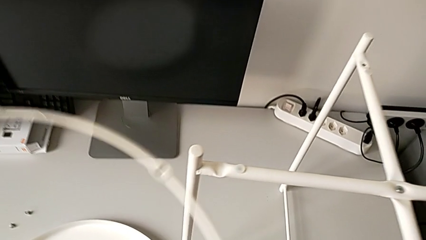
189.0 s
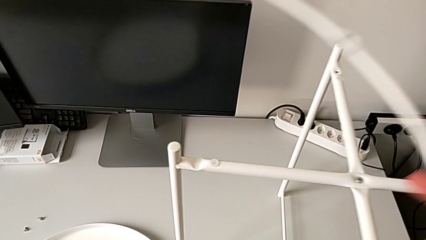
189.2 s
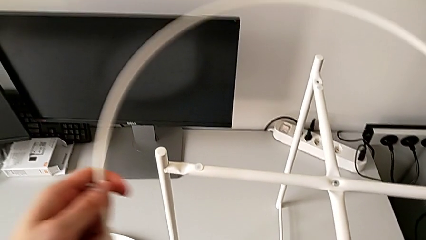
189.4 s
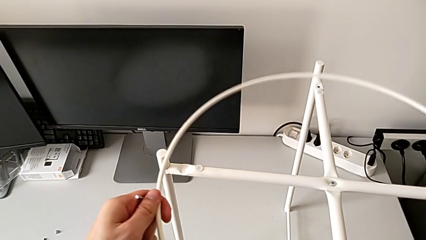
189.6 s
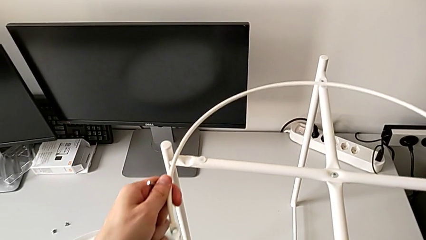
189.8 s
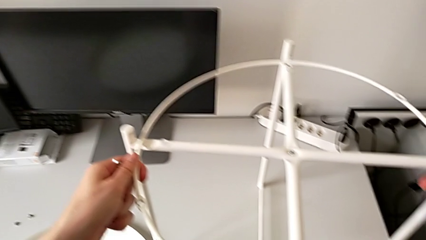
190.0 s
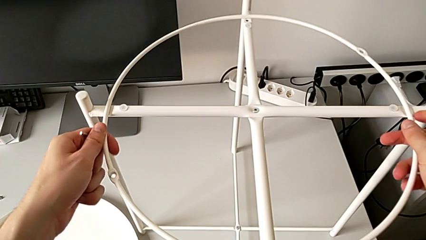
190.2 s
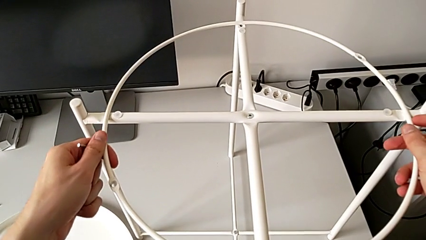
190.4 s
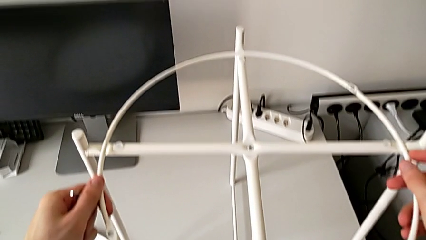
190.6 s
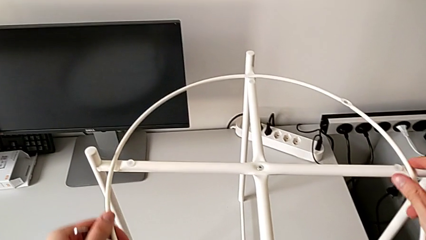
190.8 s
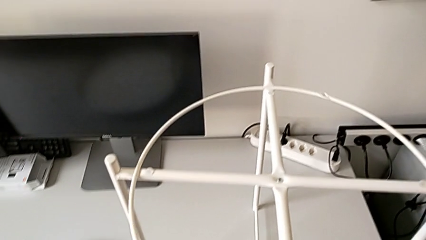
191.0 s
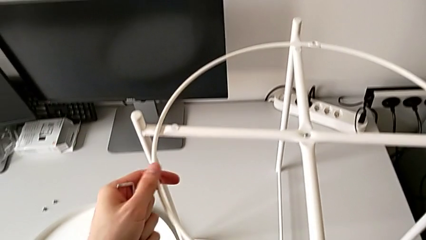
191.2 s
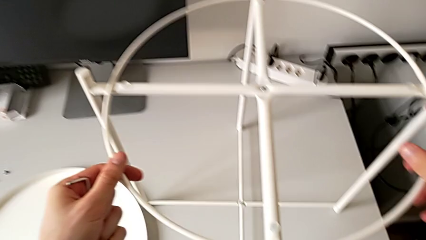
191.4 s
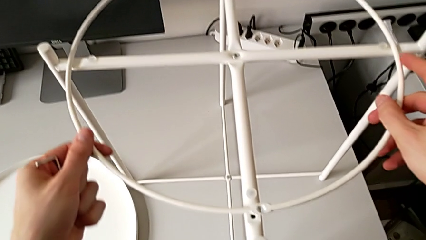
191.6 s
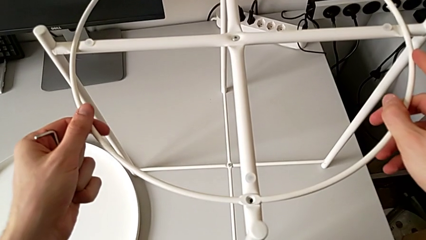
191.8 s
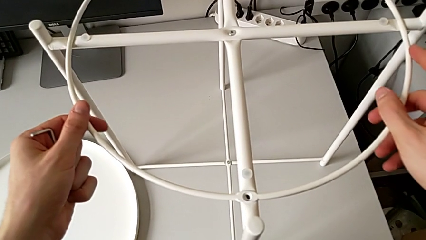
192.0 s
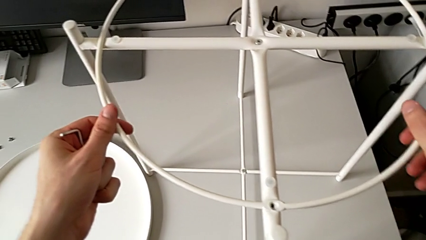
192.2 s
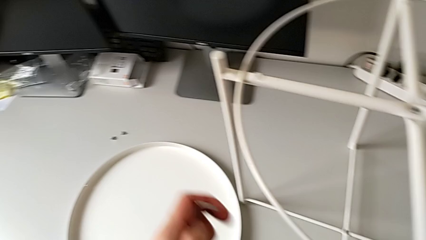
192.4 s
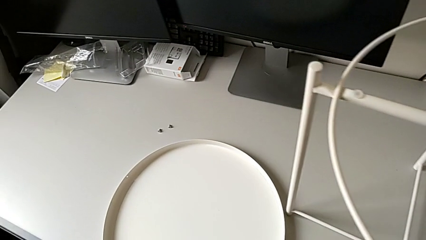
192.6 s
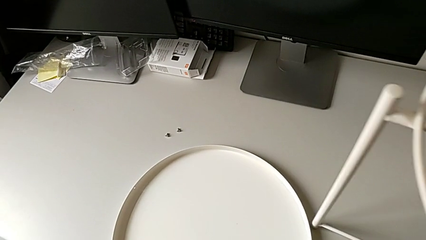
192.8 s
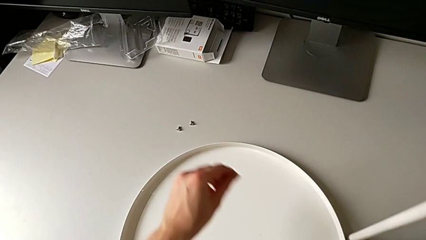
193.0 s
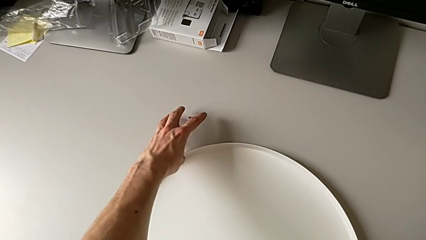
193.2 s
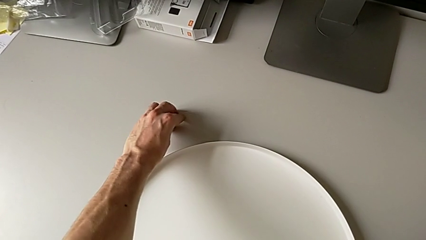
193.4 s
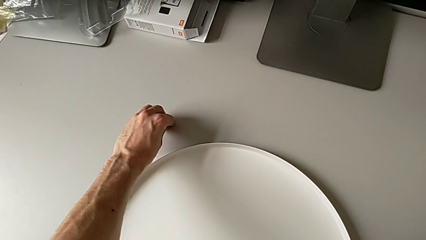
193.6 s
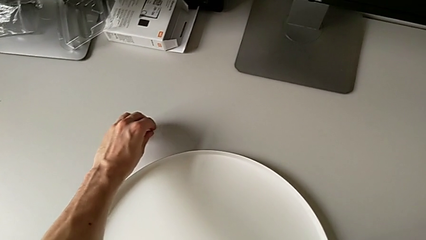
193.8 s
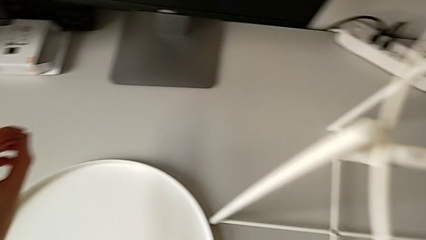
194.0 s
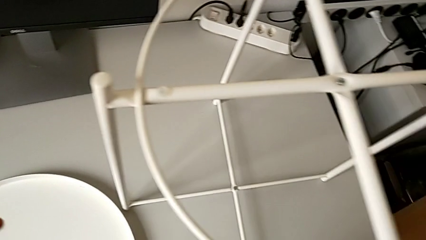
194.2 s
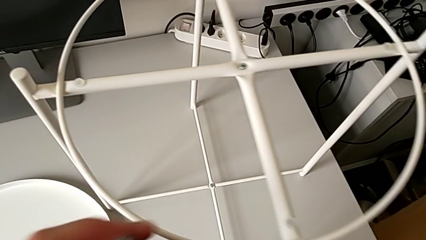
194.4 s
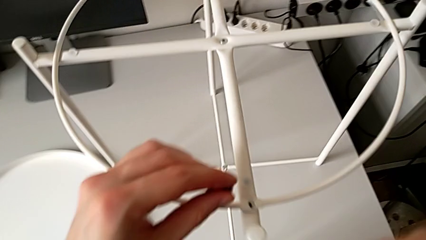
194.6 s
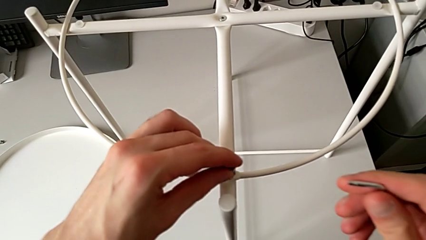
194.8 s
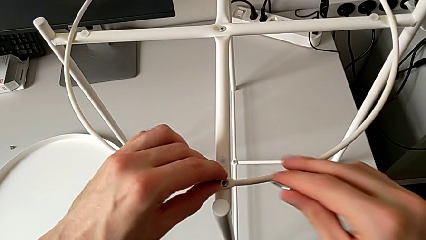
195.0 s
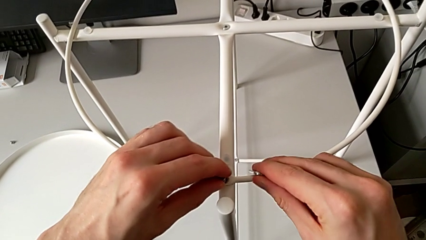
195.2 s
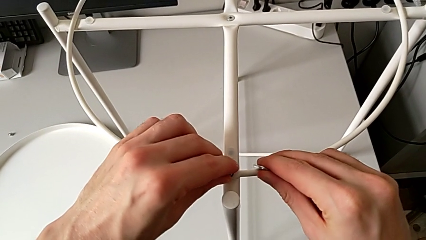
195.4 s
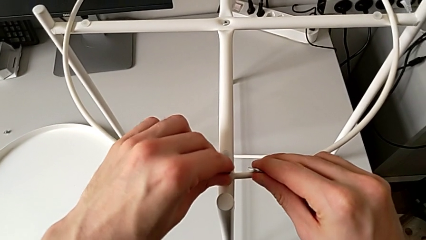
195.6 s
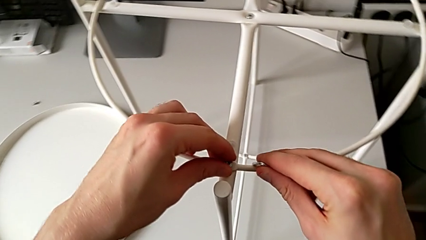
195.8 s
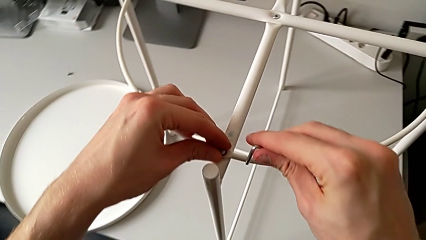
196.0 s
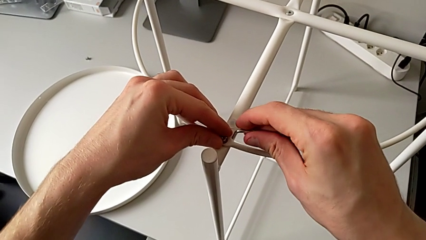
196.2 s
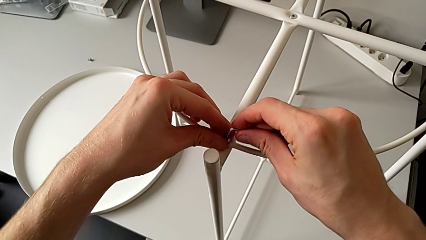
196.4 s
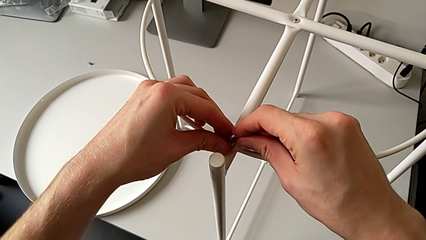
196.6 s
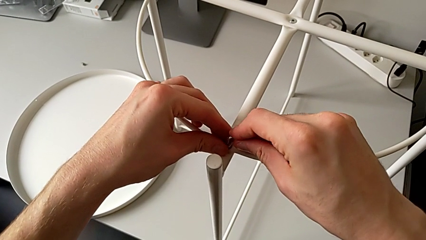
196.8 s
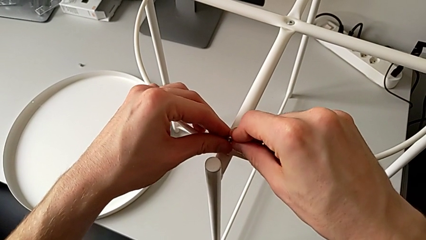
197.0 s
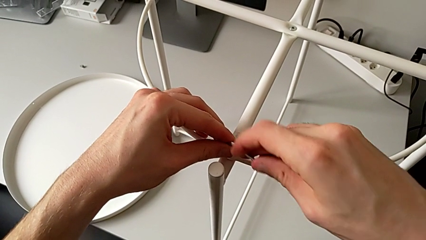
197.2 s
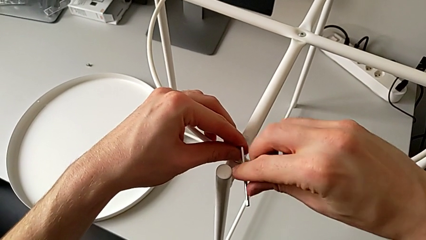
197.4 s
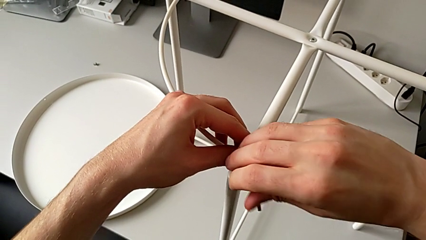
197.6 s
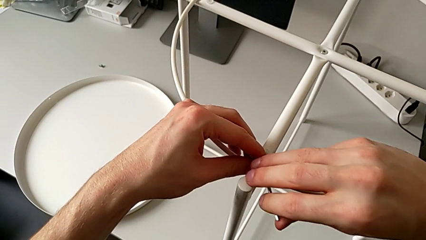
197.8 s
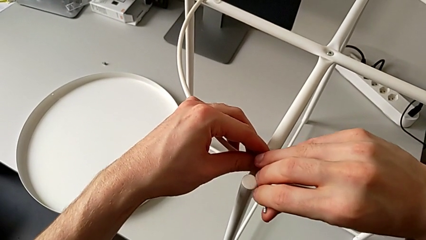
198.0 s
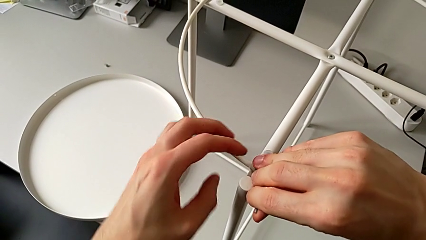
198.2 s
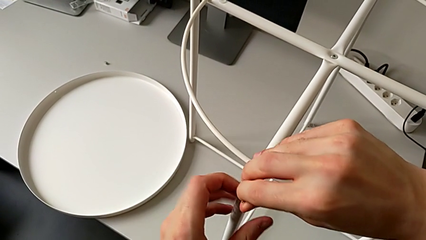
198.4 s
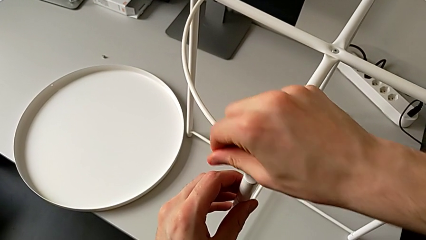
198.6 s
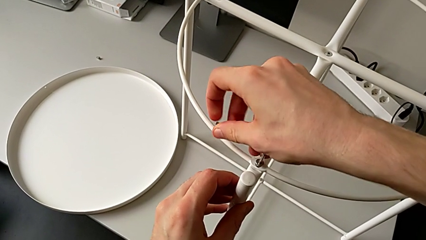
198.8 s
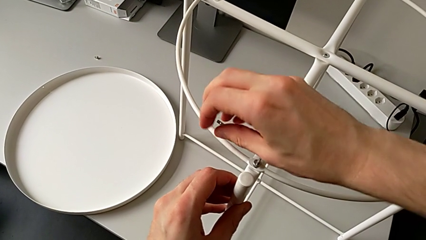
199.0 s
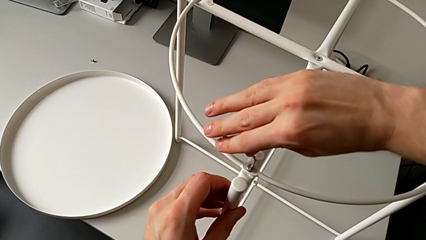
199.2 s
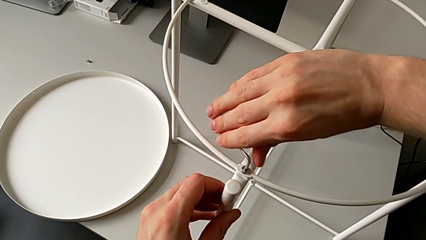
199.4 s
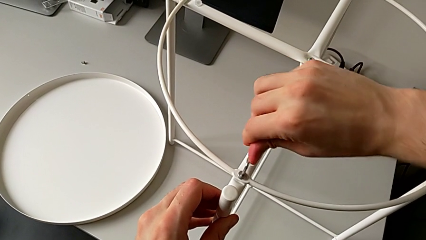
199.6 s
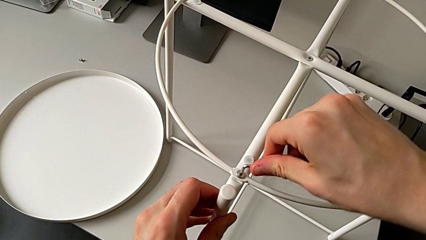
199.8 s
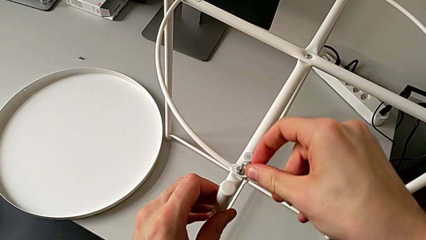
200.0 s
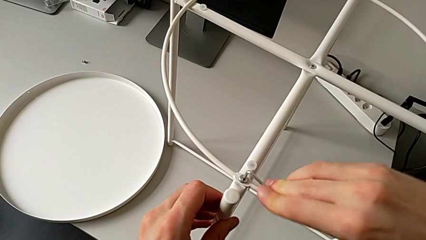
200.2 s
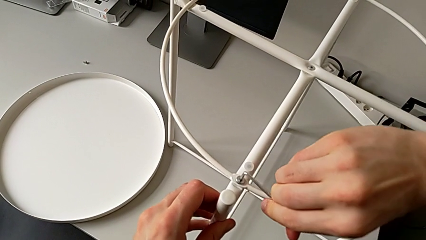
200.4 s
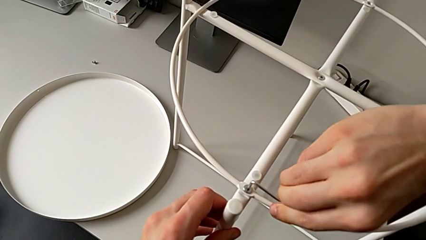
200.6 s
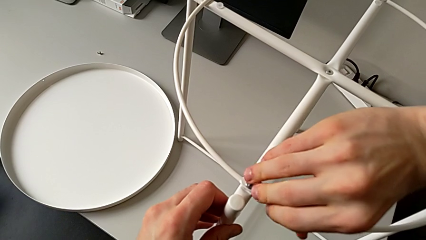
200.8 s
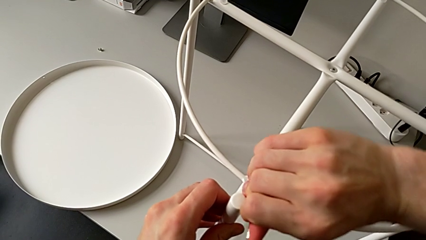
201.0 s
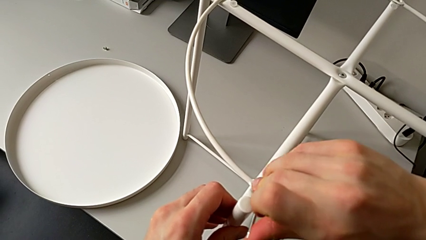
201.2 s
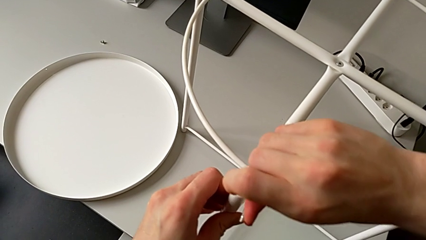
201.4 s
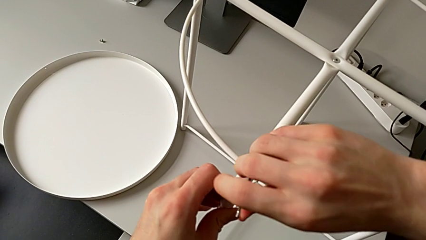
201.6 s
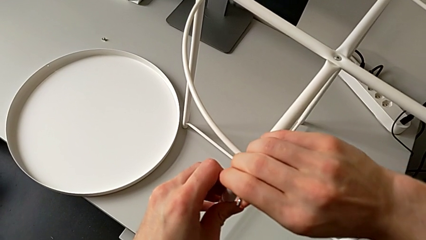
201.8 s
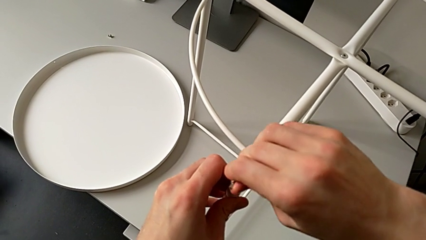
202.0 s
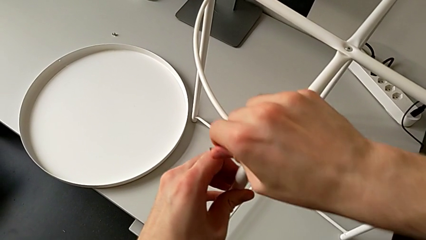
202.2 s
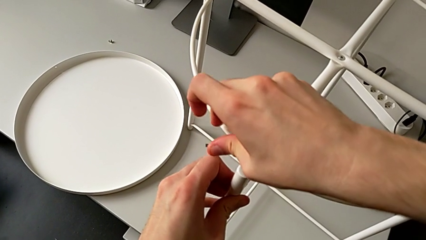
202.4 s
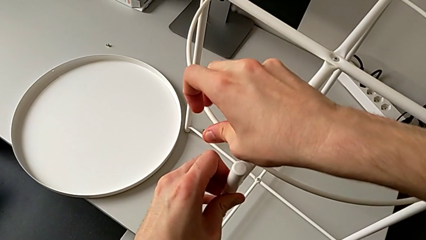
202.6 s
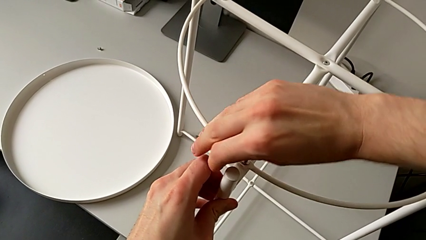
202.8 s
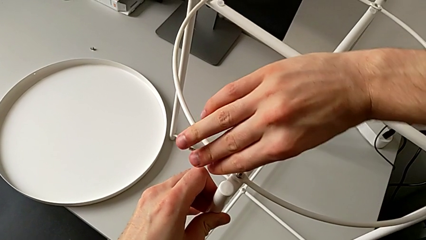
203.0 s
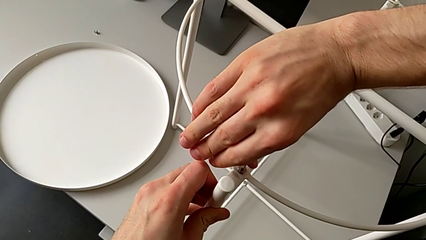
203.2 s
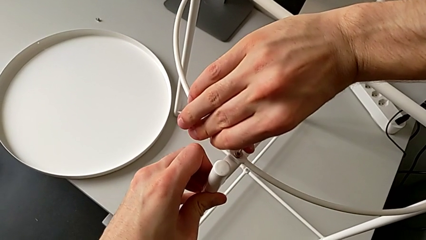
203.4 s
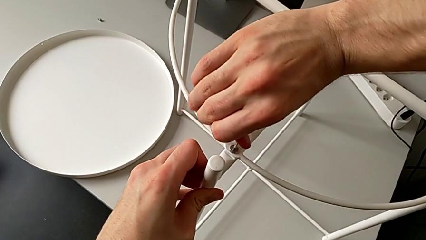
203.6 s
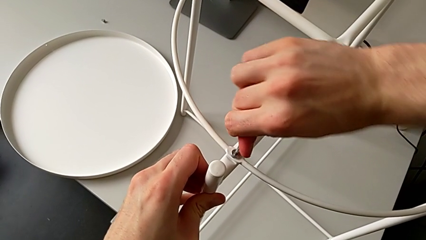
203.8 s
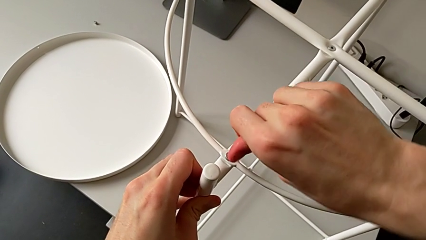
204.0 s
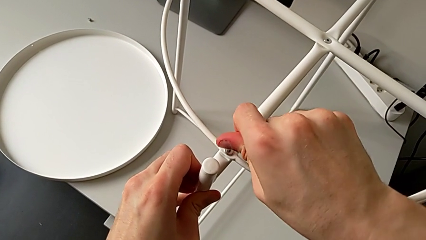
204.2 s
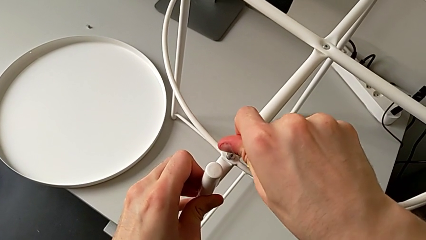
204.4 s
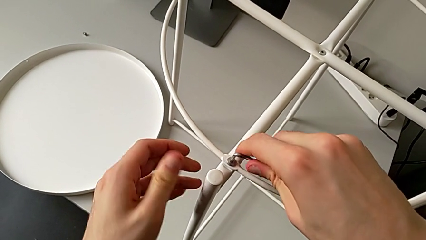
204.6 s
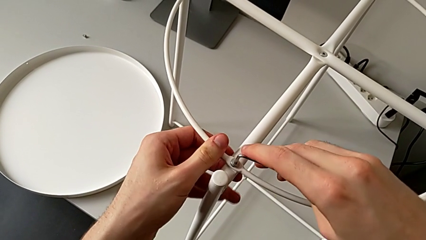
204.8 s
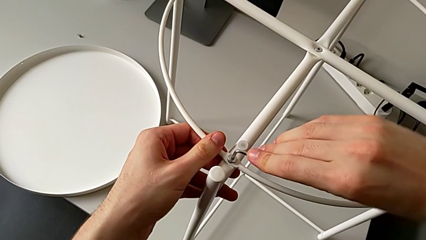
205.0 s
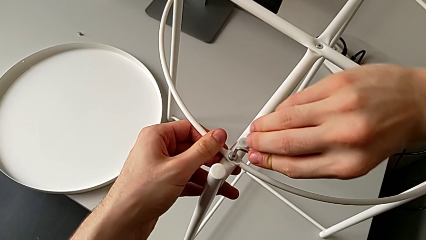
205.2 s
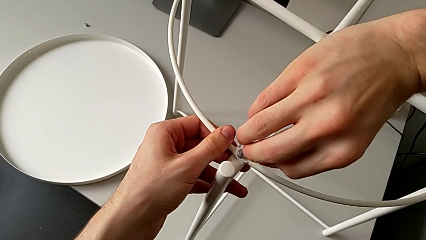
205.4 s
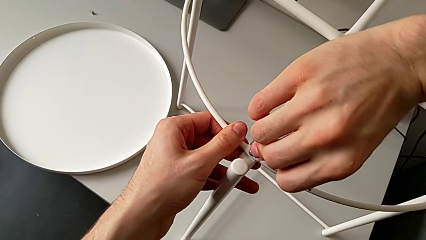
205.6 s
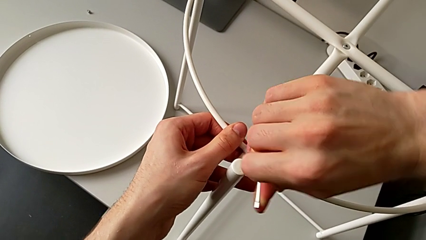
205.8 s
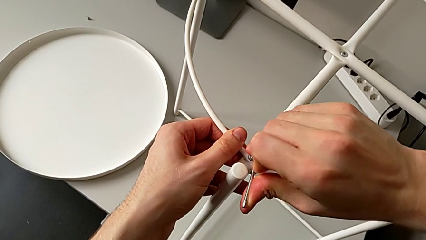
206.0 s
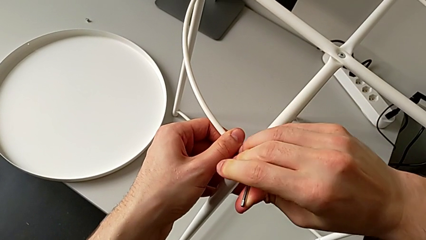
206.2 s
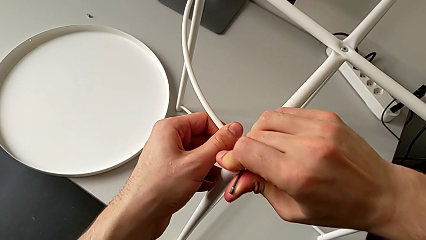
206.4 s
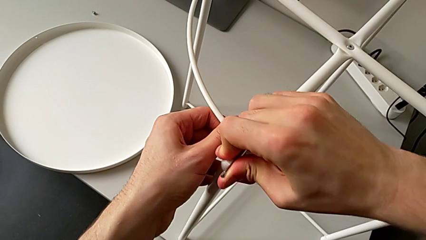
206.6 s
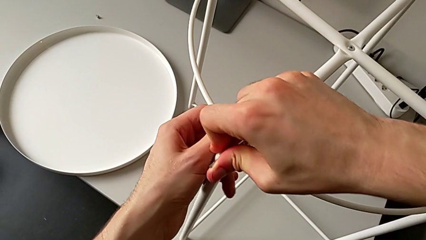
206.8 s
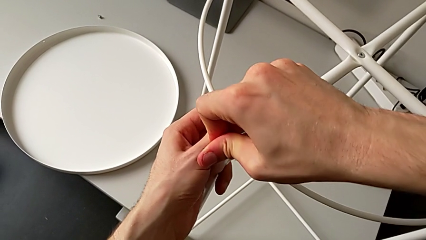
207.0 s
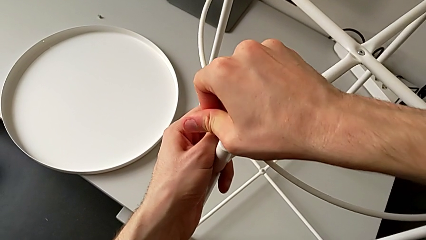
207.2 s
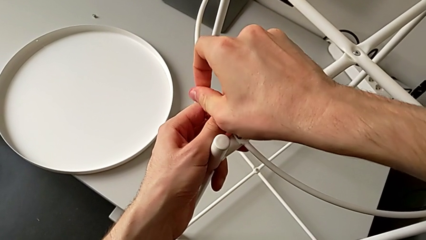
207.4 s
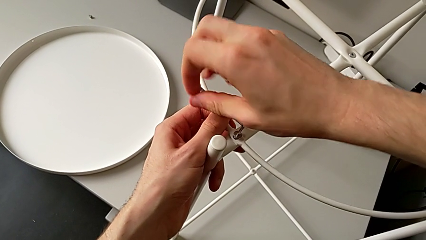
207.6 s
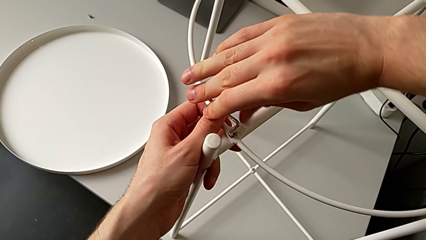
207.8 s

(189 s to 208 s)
The camera wearer is assembling the tray of the table. They lift the circle, place it, rotate it, approach the hex socket head, grab it, insert the first hex socket head, insert the Allen wrench and begin to screw the first hex socket head.
